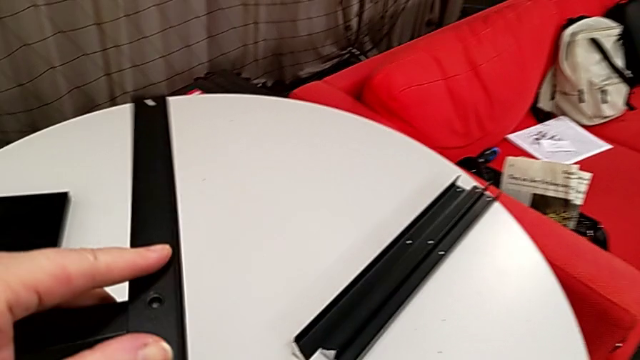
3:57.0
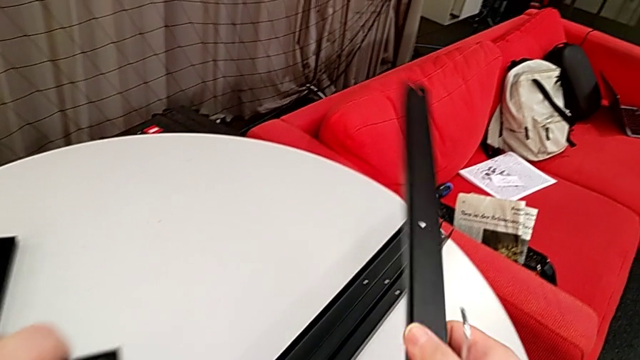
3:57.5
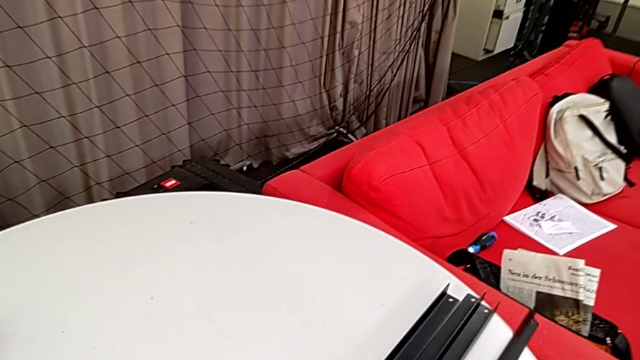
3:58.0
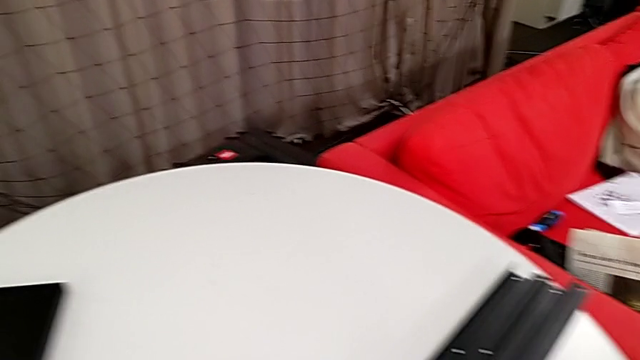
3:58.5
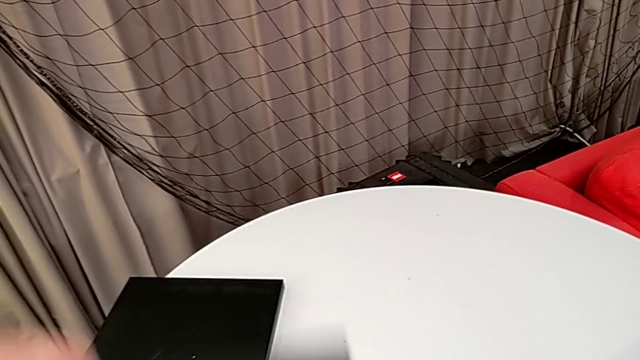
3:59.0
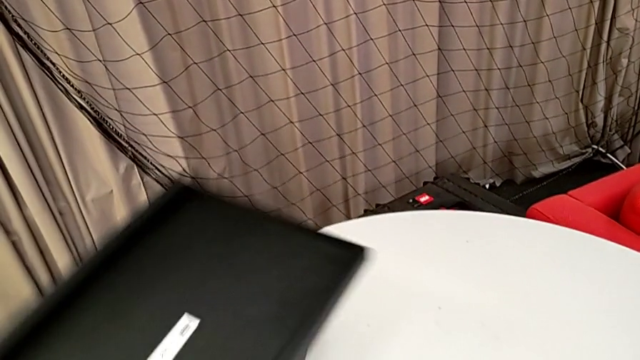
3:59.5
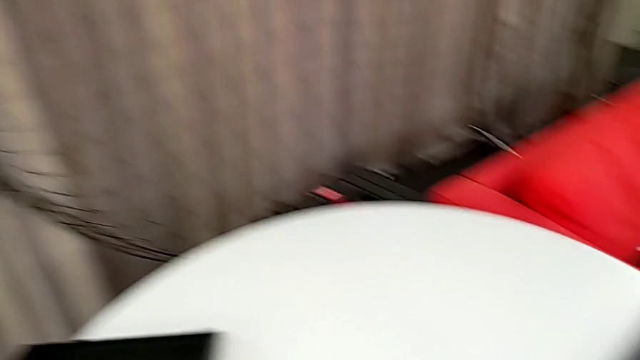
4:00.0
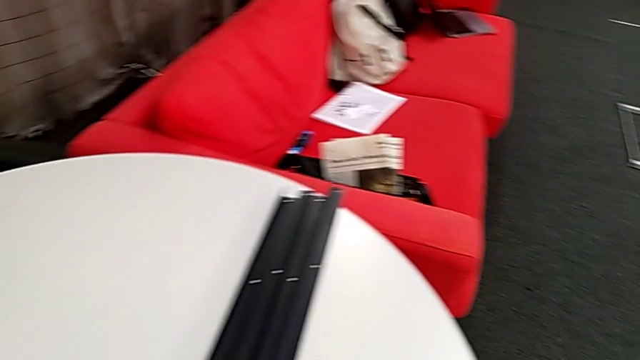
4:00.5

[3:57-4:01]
The camera wearer is disassembling the rest of the furniture. They disassemble the fourth leg, place it and place the bottom tray.
